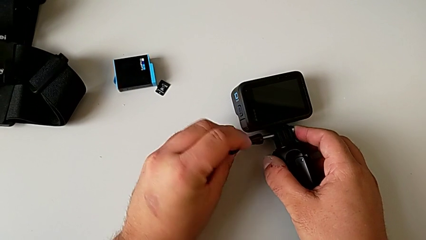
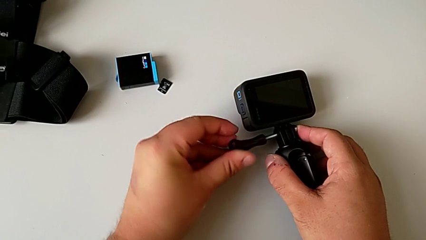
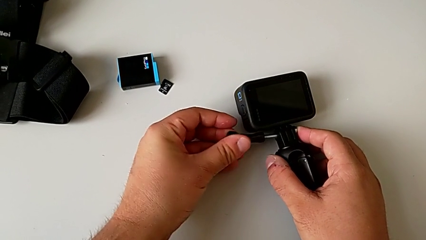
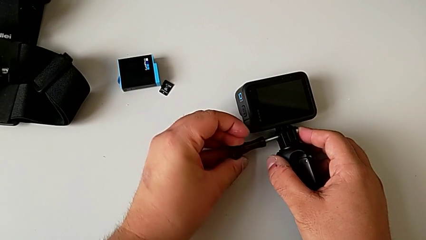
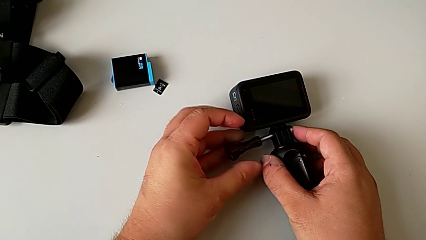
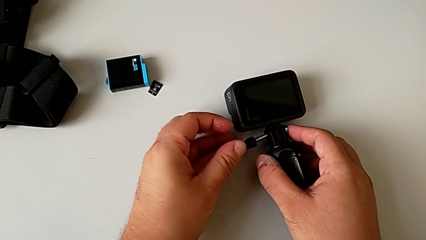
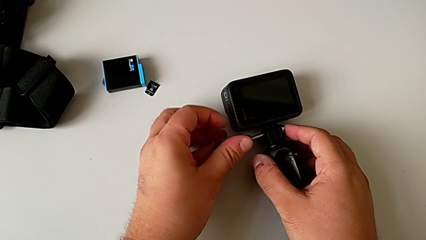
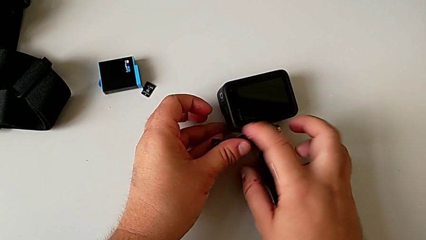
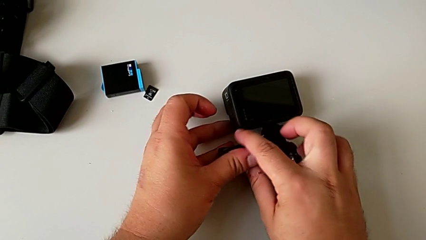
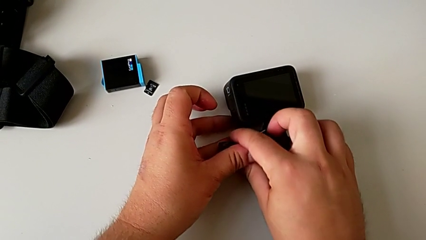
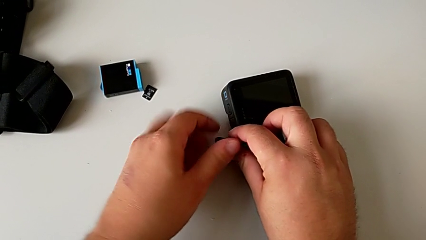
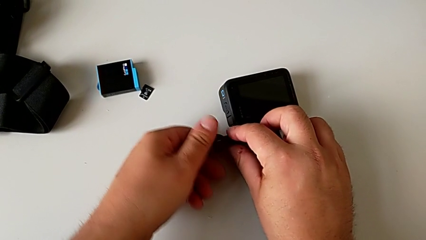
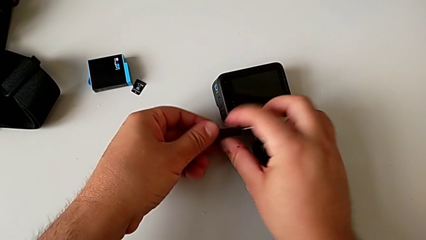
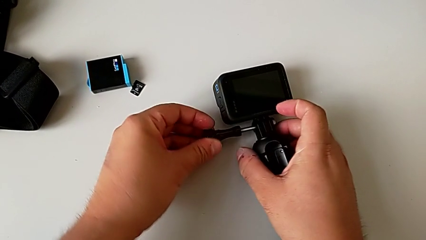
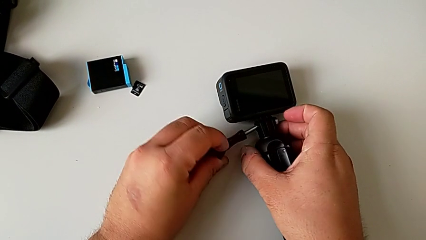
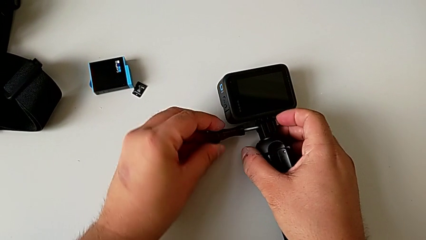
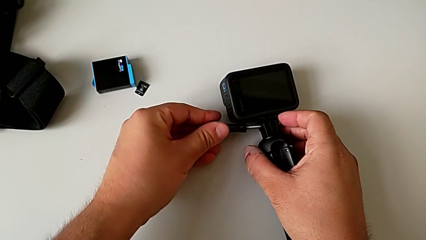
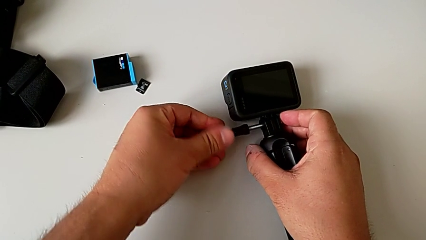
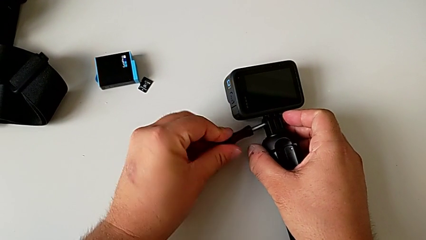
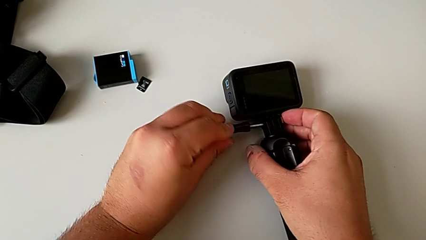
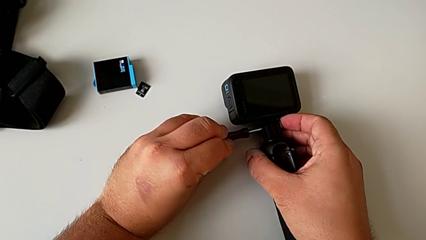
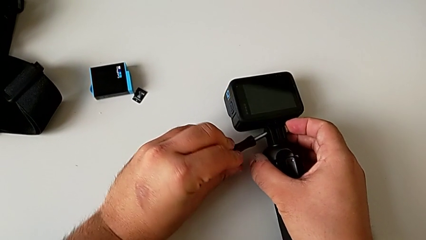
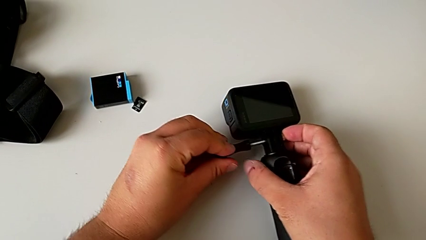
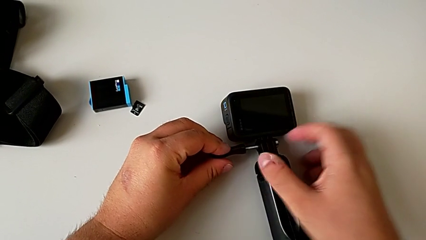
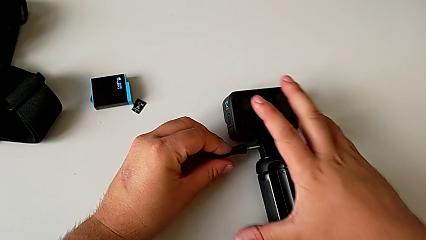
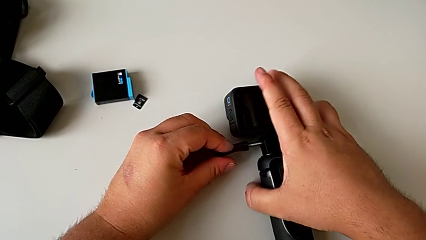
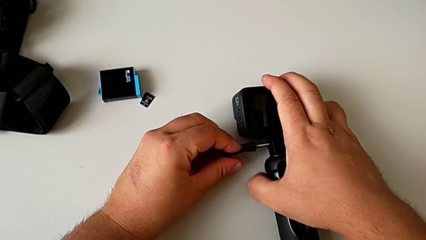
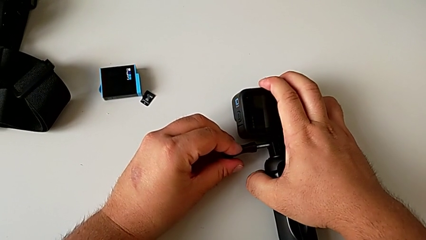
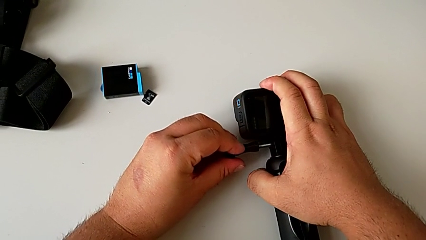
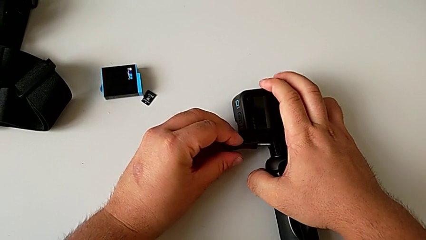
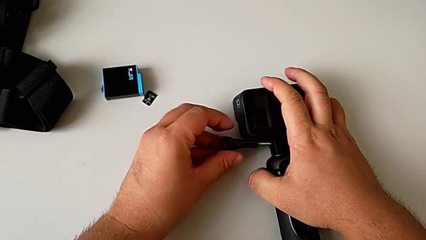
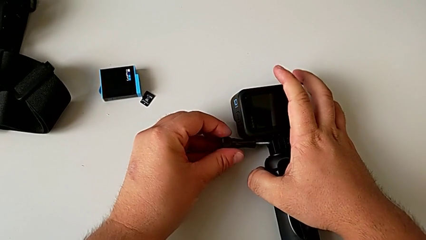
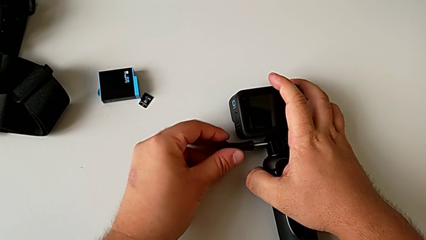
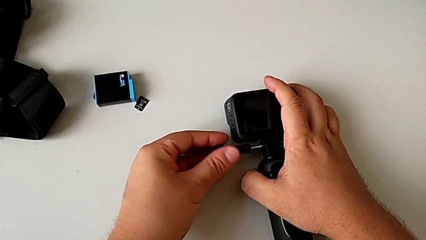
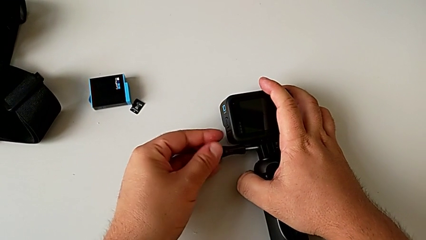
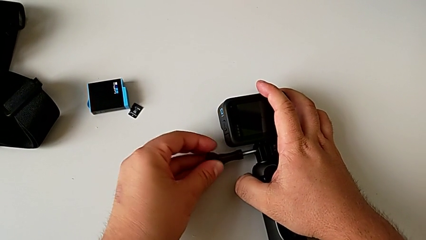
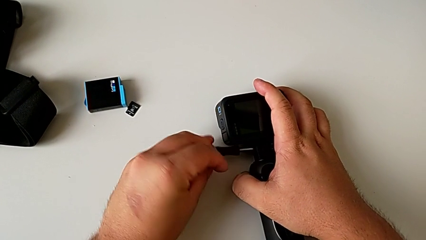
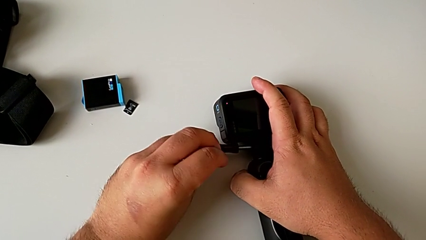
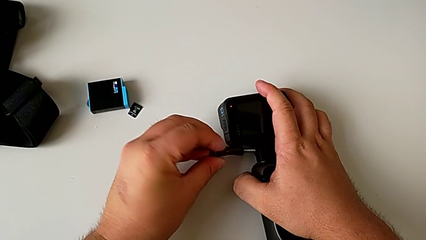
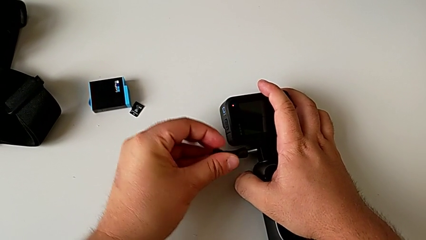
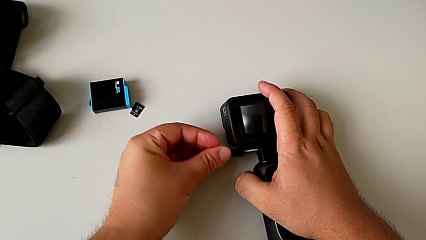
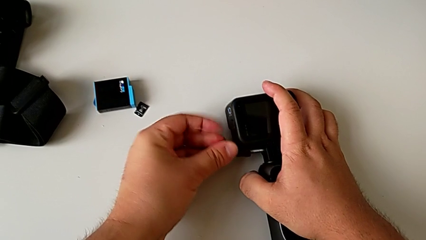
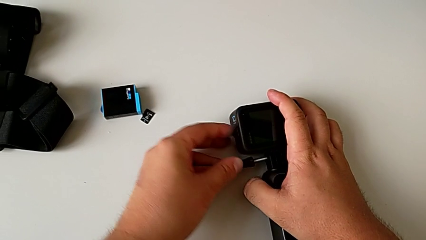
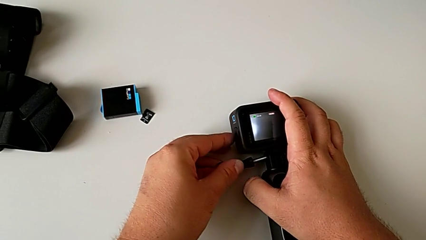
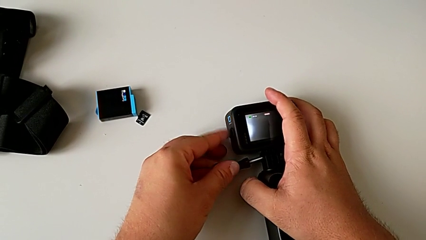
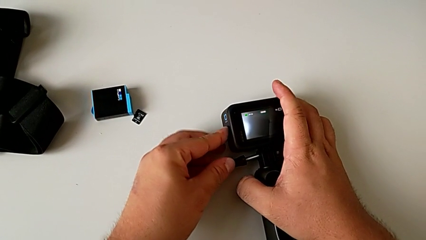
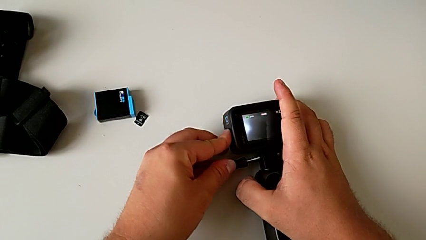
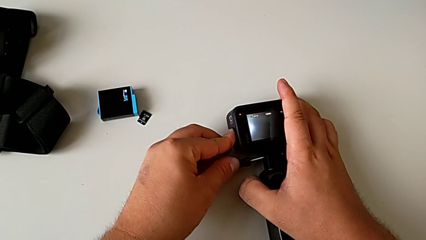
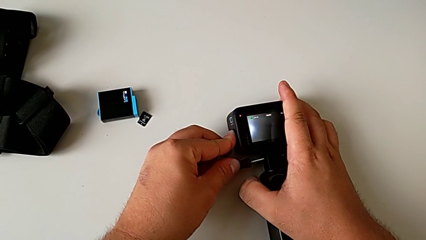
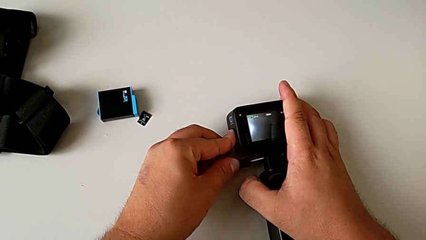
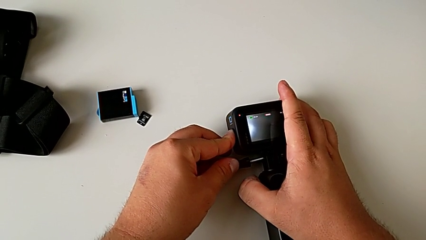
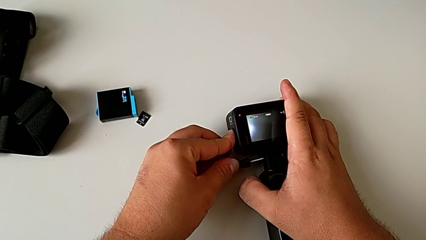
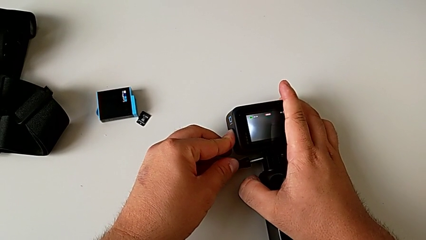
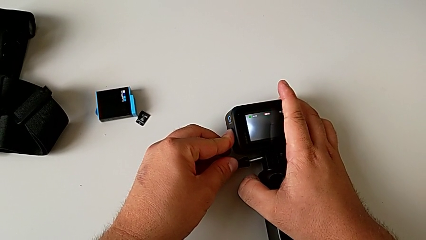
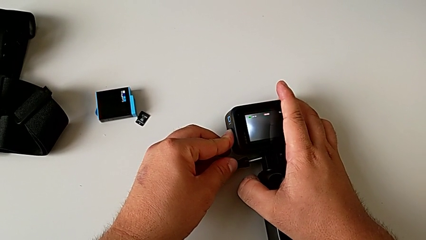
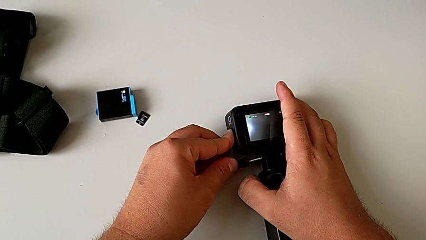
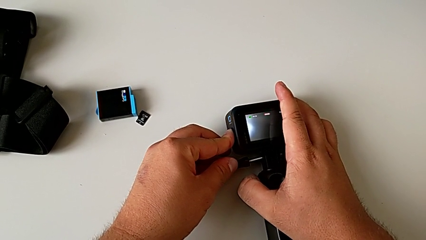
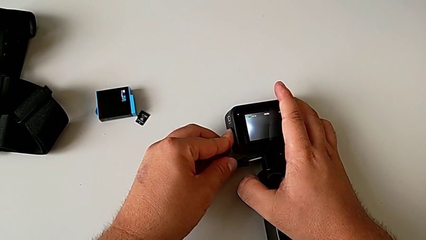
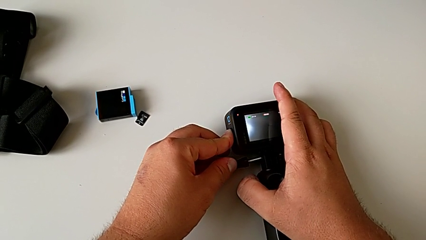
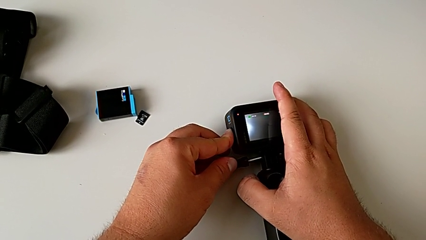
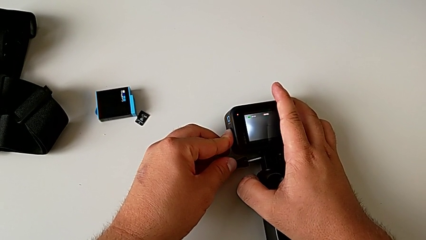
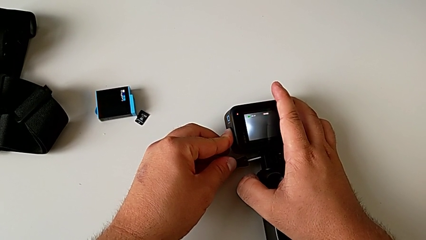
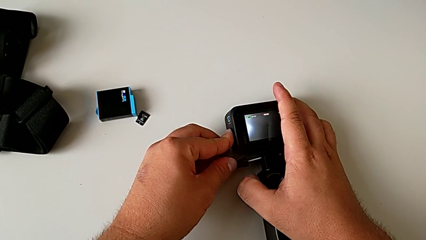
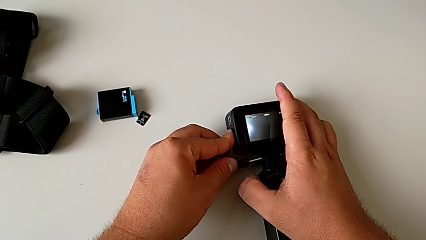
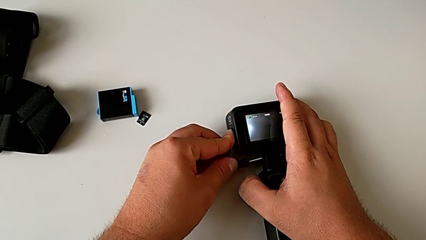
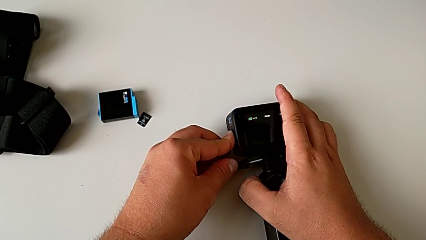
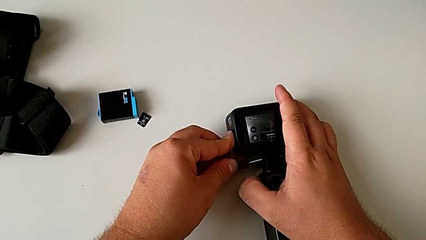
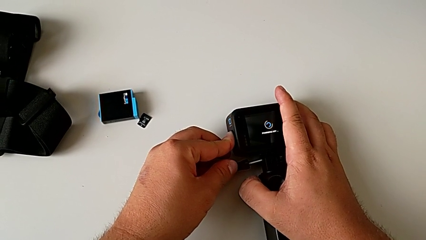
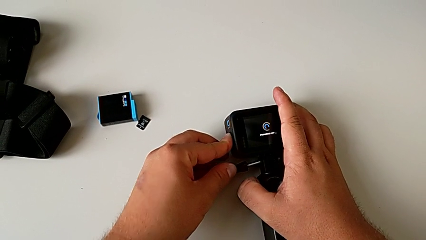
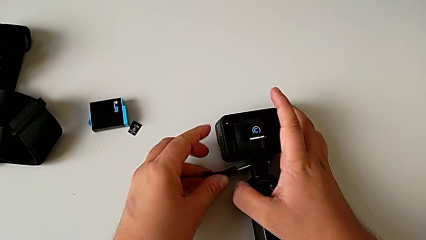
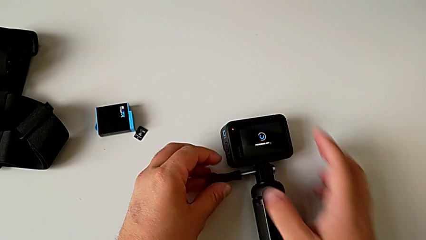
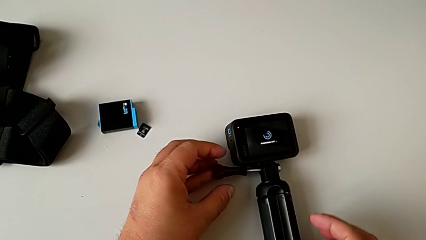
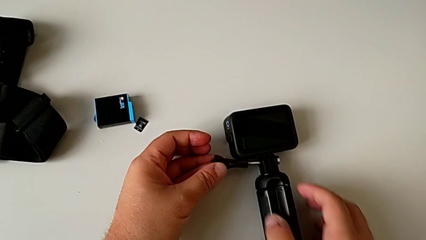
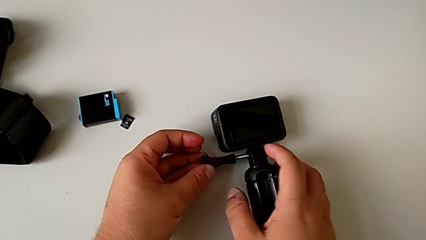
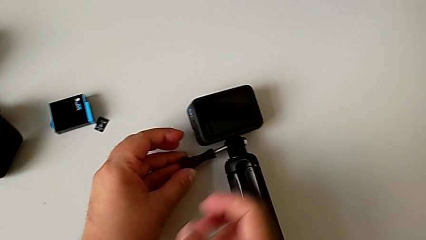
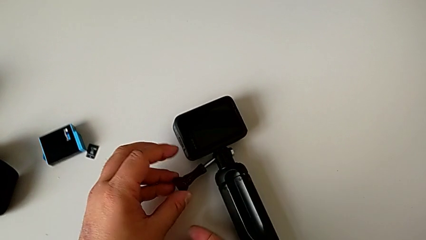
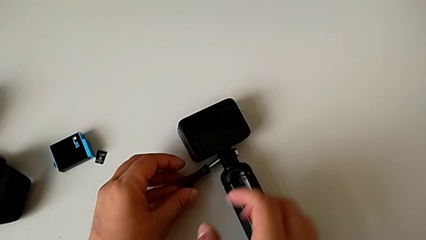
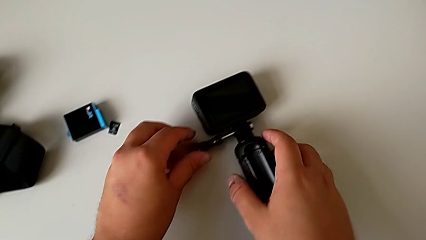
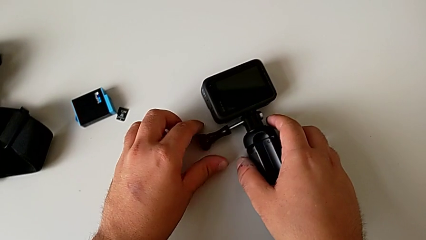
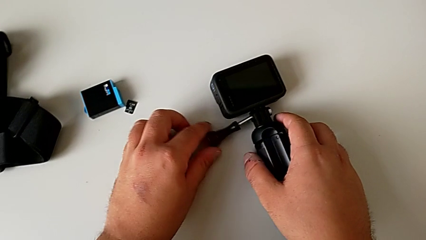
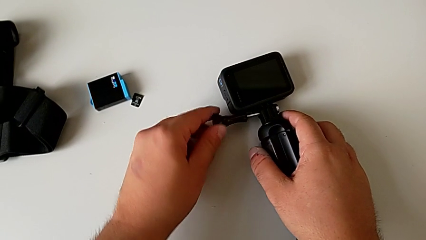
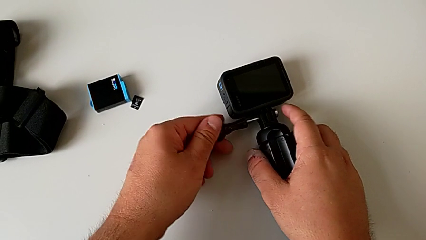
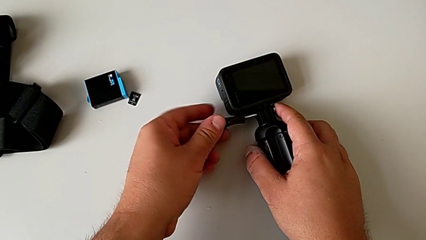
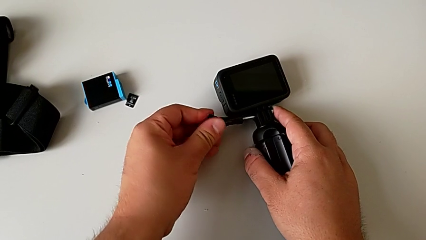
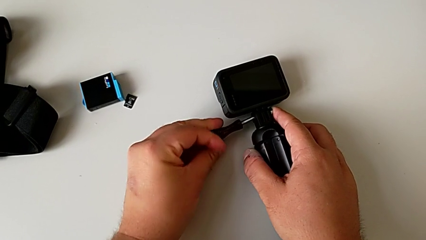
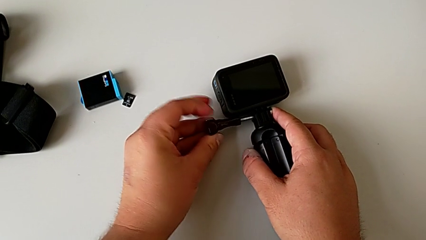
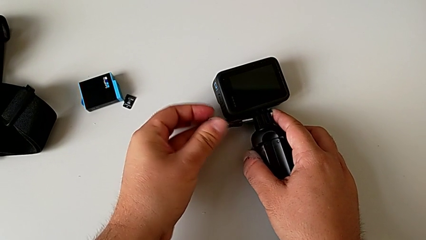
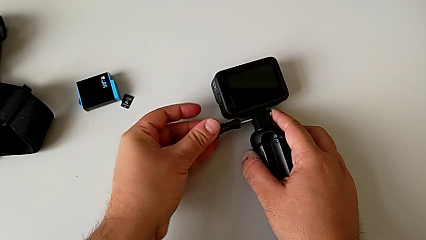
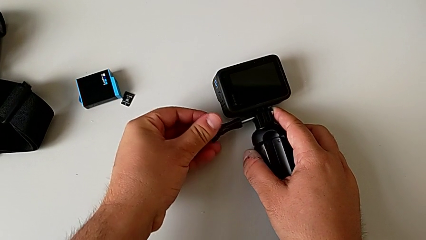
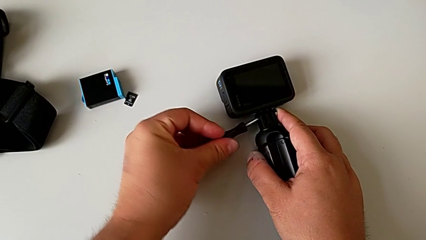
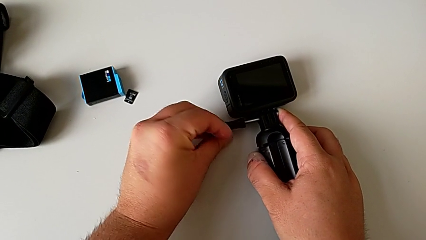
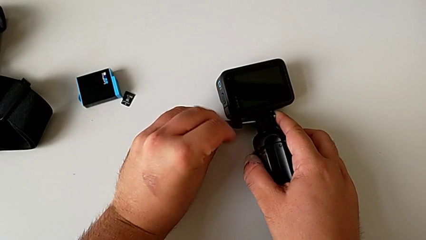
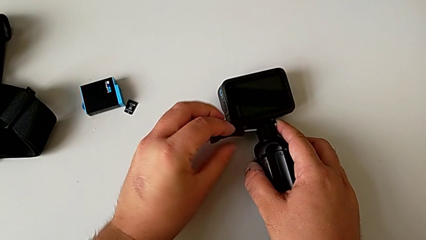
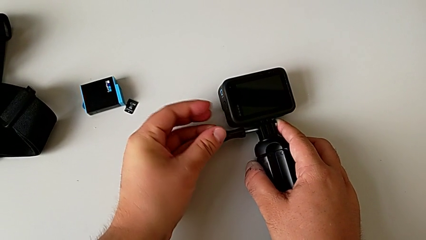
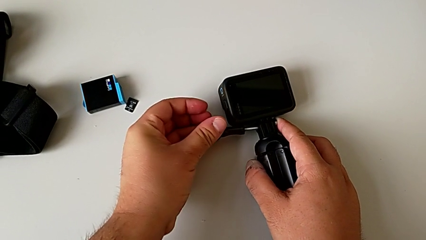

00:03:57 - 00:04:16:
The camera wearer is putting the GoPro on the handheld grip. They screw the mounting peg and wrongly grab the GoPro, unable to screw the mount correctly to the handheld grip. They wrongly press the top button by accident, press the button, place the GoPro and wrongly screw the mounting peg, unable to screw the GoPro on the handheld grip.
